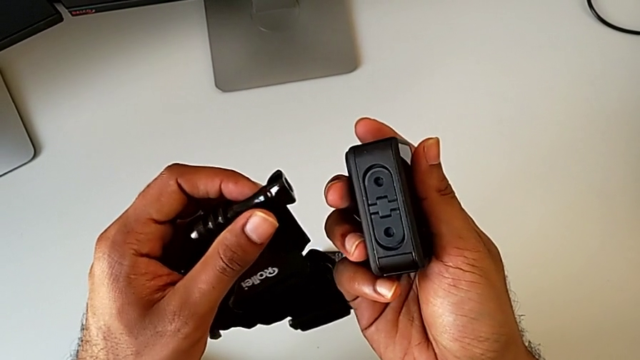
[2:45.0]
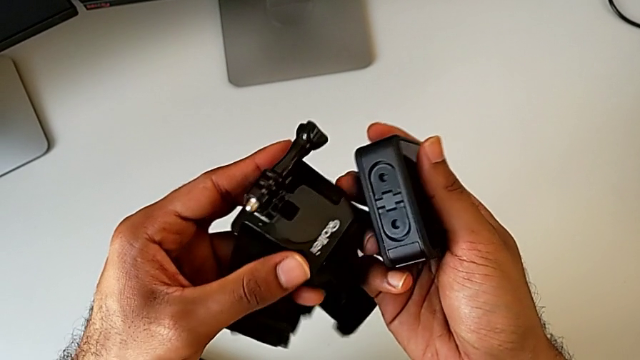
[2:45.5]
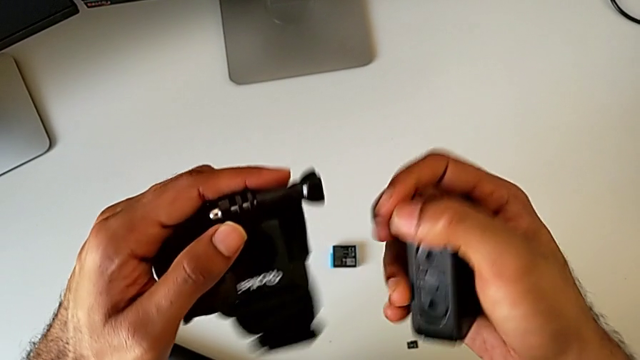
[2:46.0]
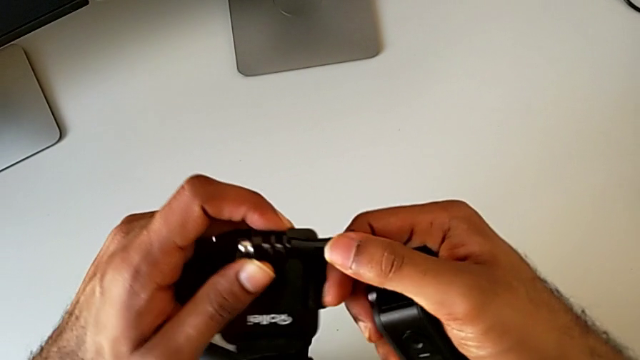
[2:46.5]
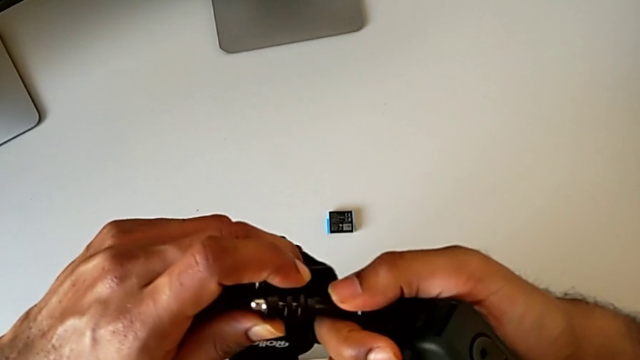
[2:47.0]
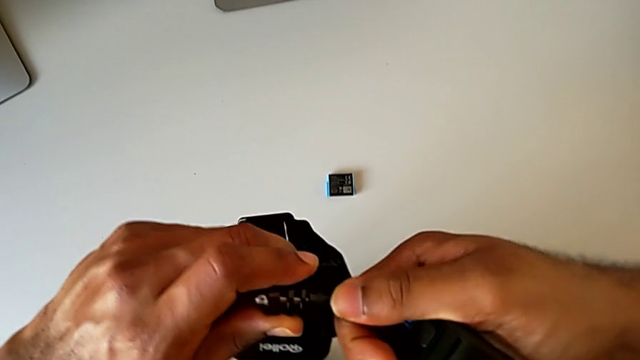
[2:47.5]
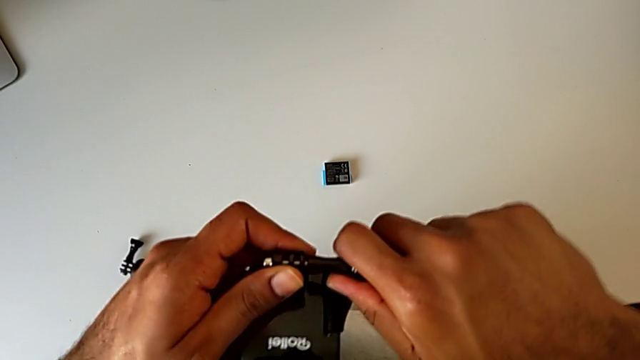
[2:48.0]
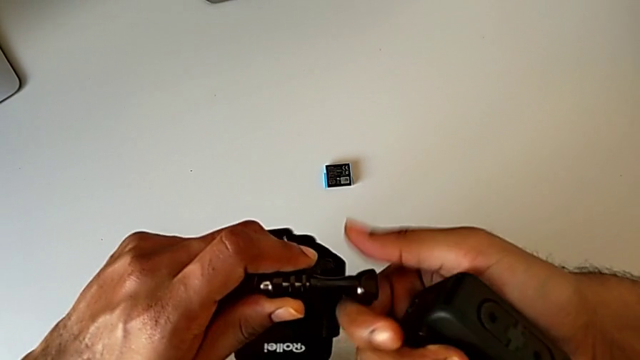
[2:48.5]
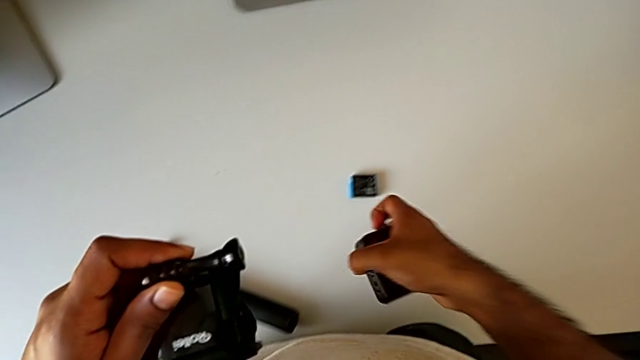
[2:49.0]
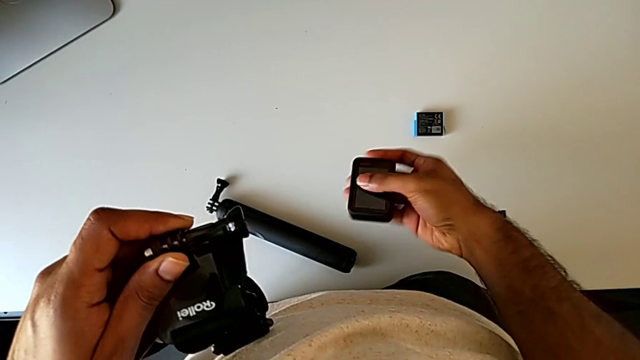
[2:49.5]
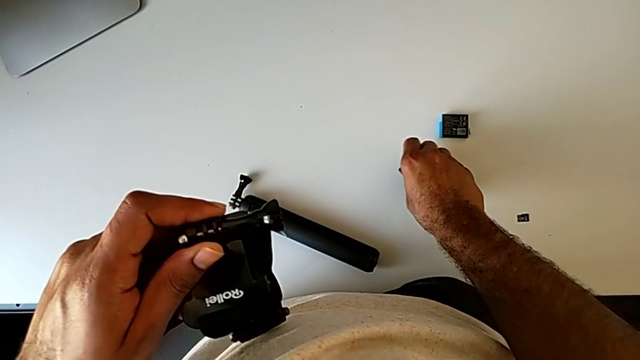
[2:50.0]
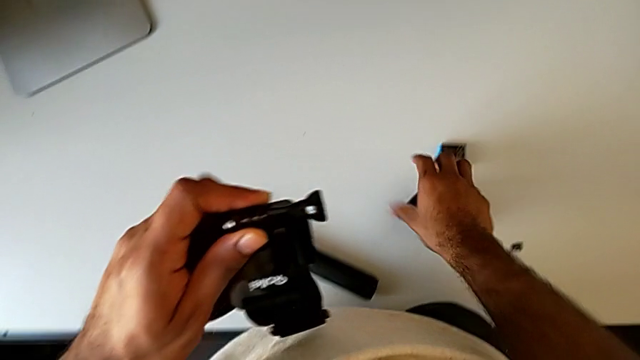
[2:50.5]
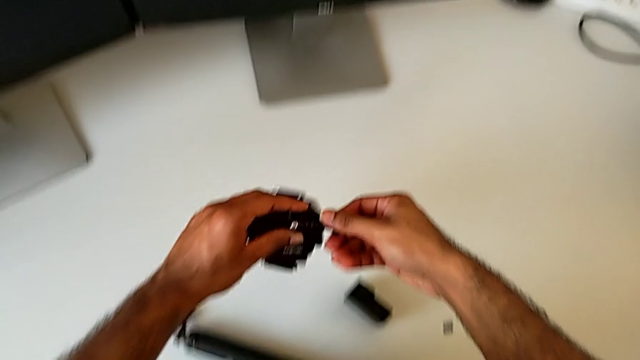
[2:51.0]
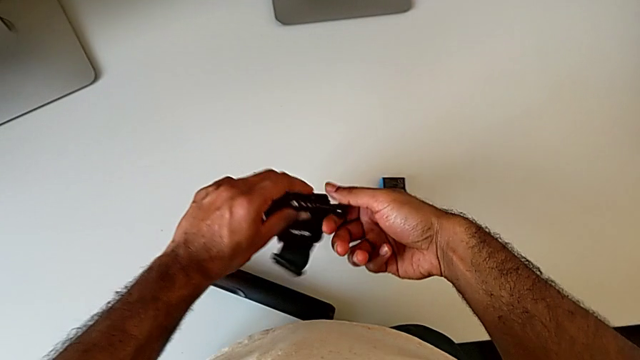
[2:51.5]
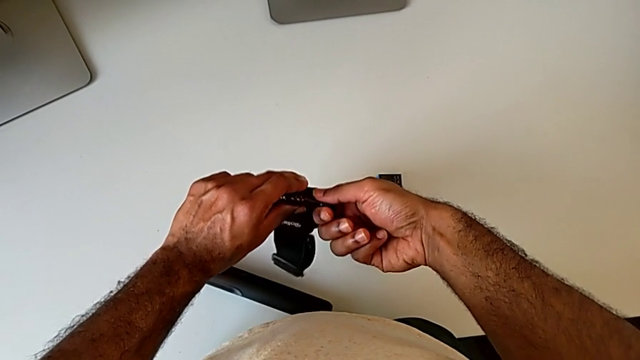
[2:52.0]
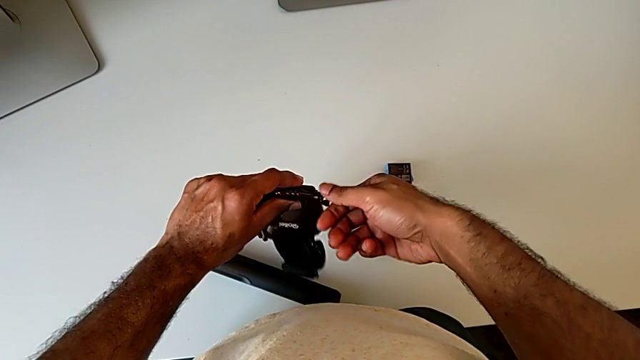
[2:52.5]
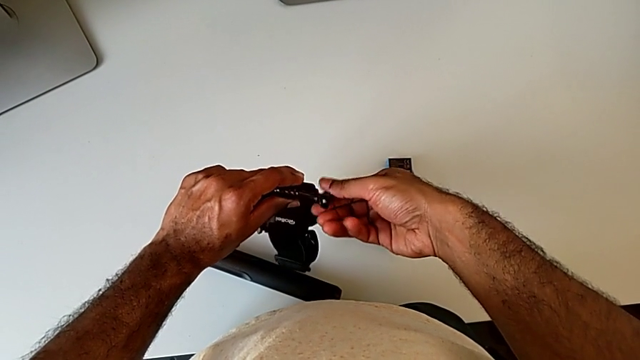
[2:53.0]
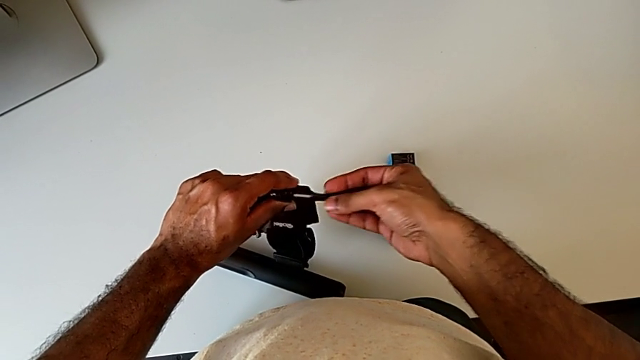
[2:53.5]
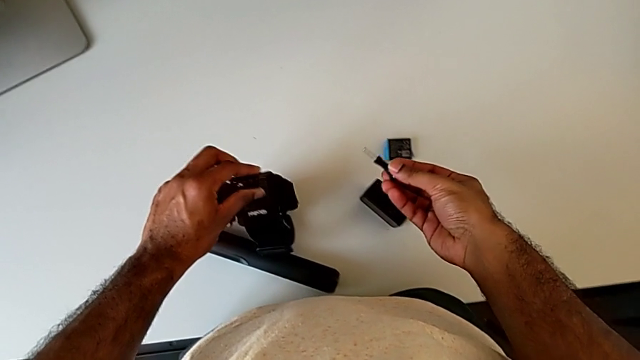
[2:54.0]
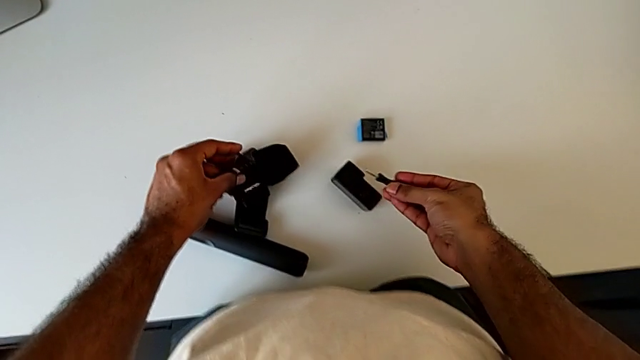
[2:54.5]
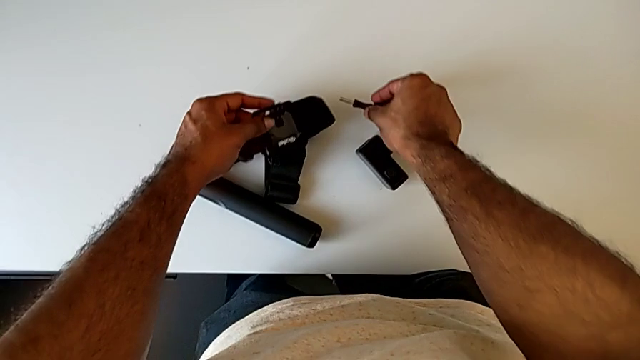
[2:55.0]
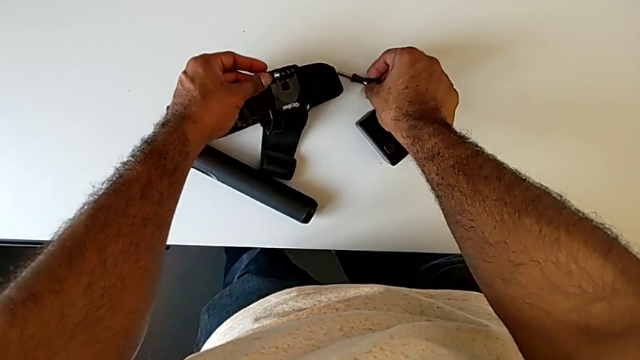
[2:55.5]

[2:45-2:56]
The camera wearer is assembling the GoPro onto the strap. They unscrew the screw, place the GoPro, unscrew the screw and place it.

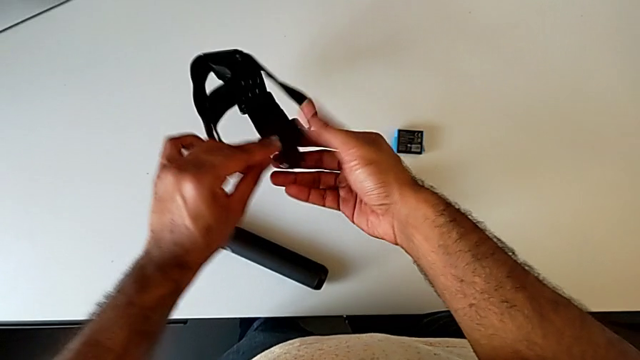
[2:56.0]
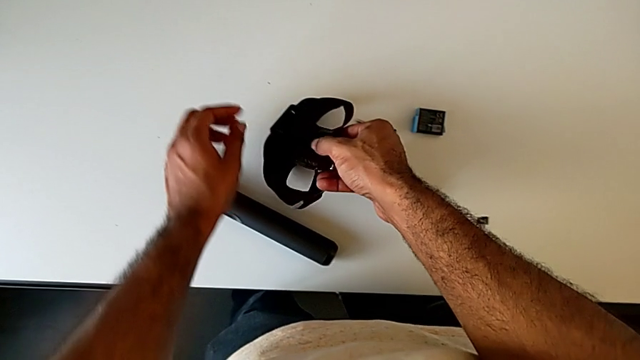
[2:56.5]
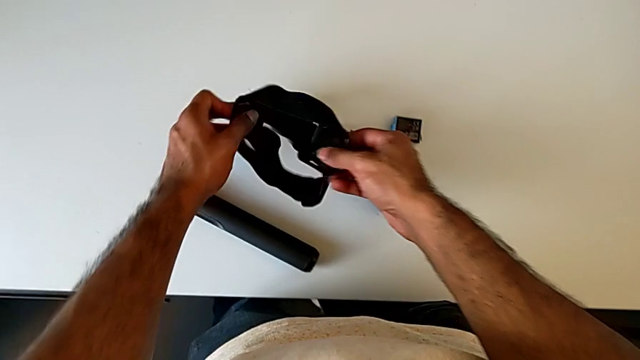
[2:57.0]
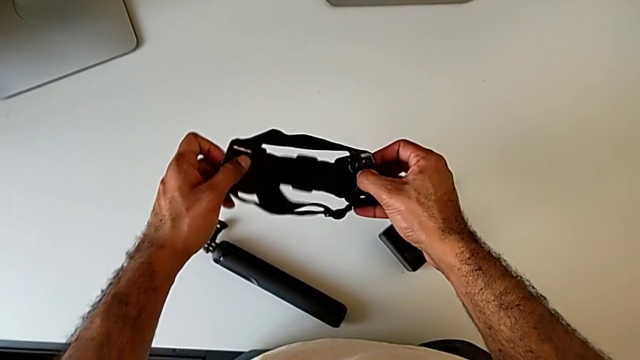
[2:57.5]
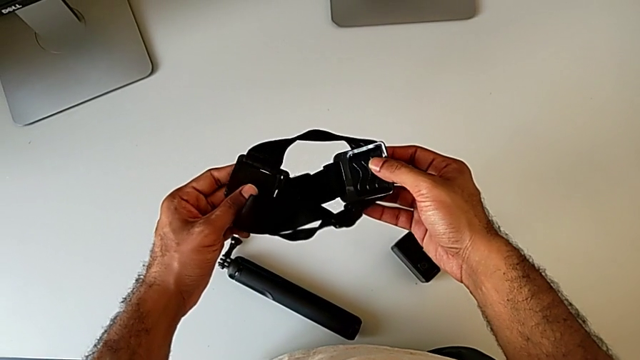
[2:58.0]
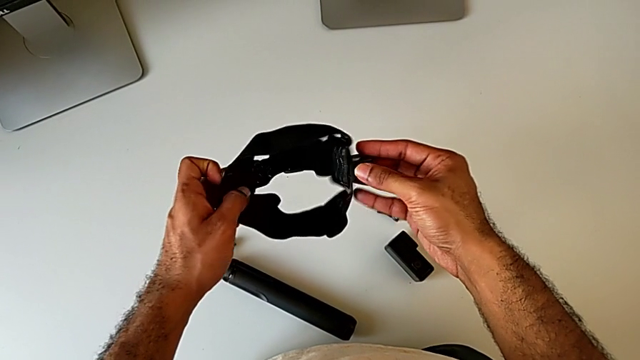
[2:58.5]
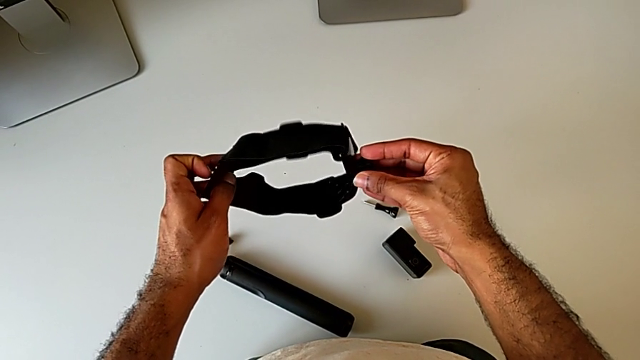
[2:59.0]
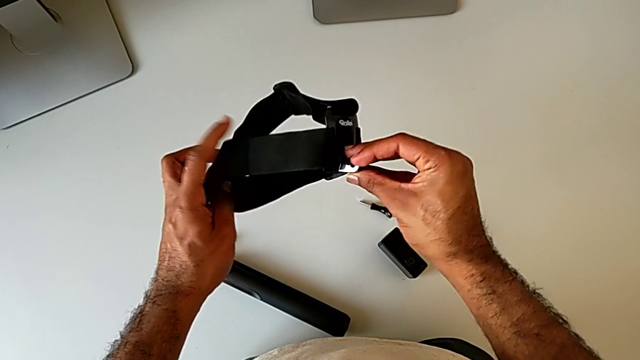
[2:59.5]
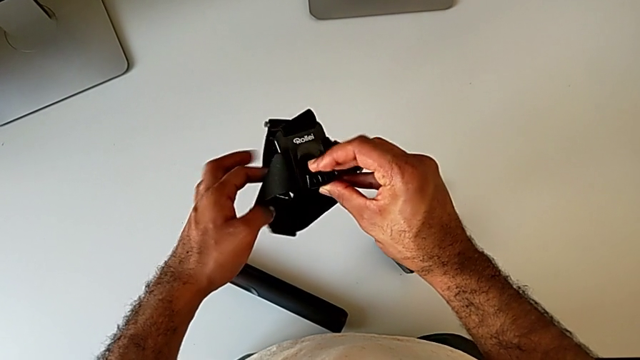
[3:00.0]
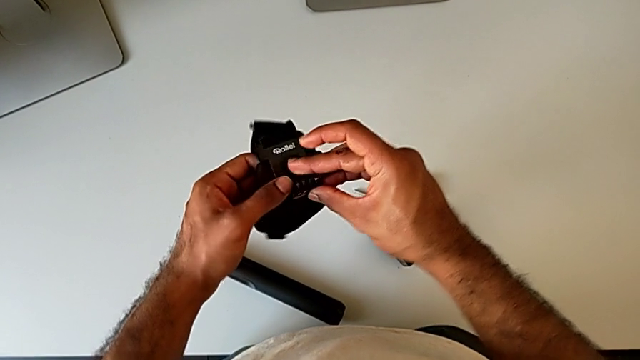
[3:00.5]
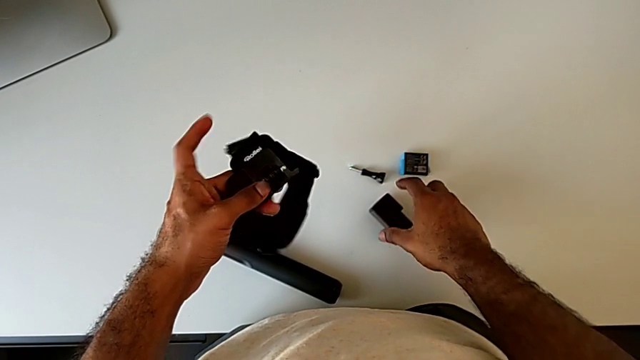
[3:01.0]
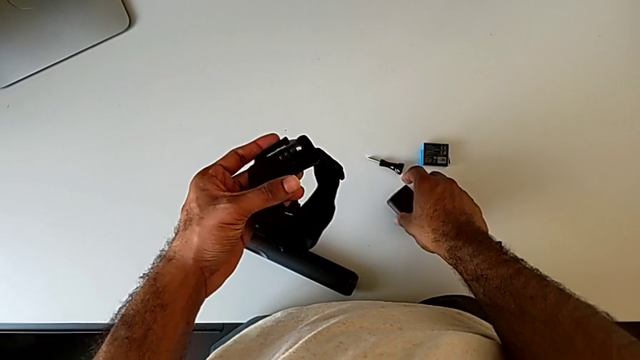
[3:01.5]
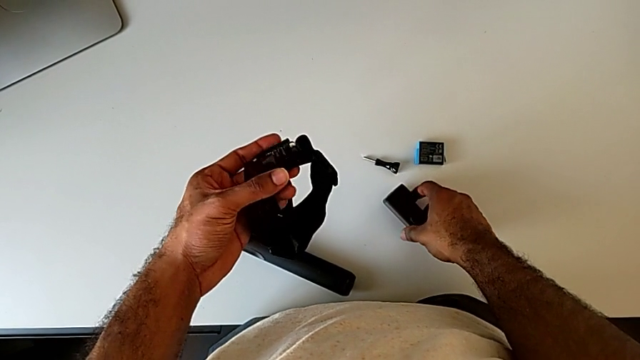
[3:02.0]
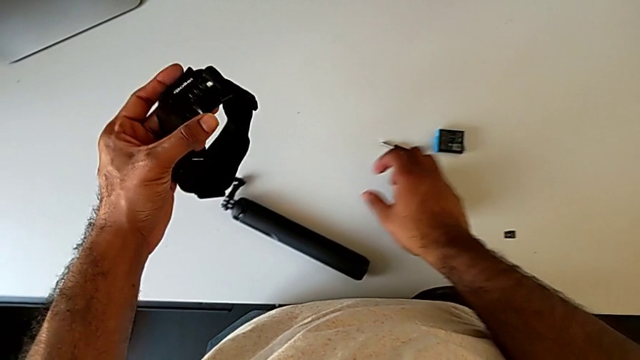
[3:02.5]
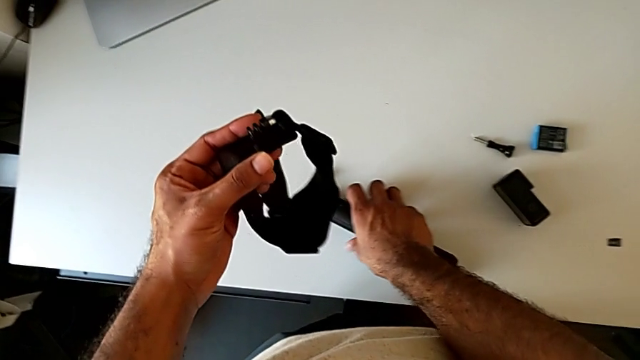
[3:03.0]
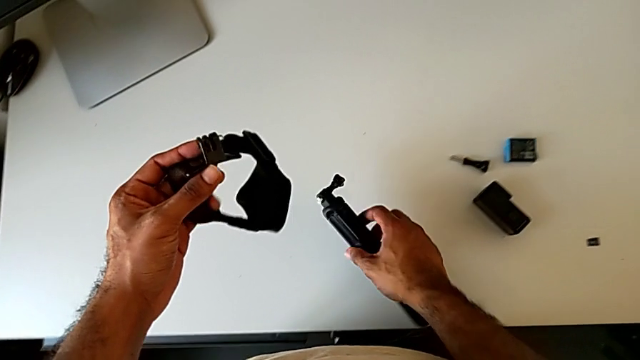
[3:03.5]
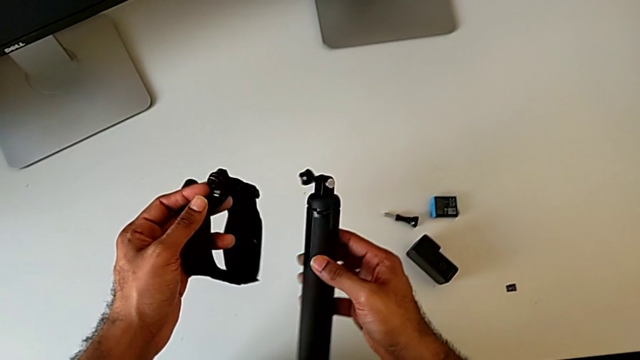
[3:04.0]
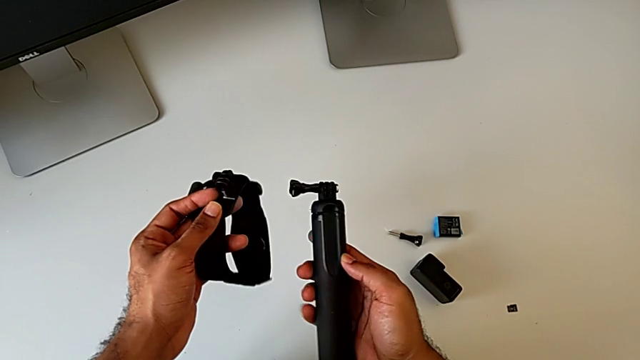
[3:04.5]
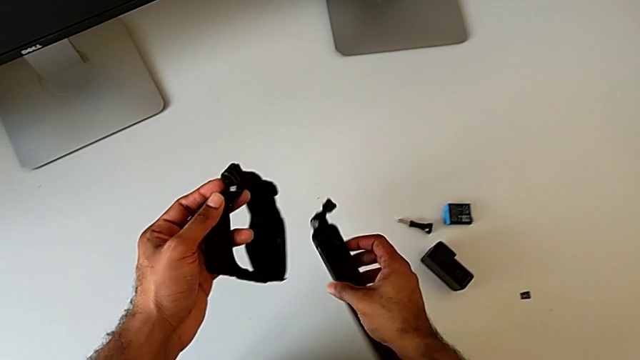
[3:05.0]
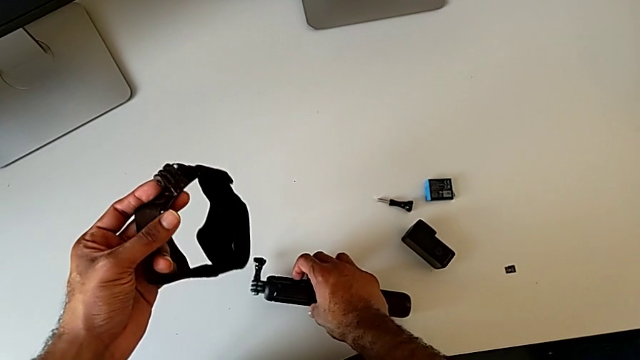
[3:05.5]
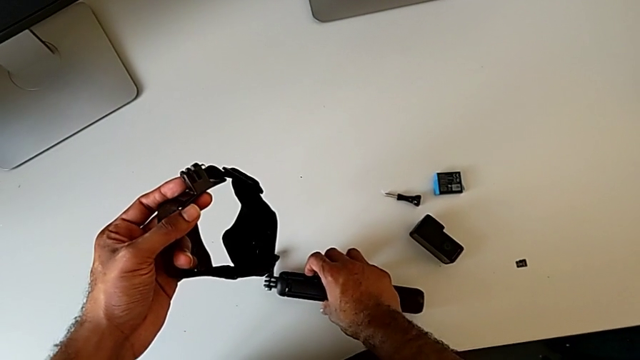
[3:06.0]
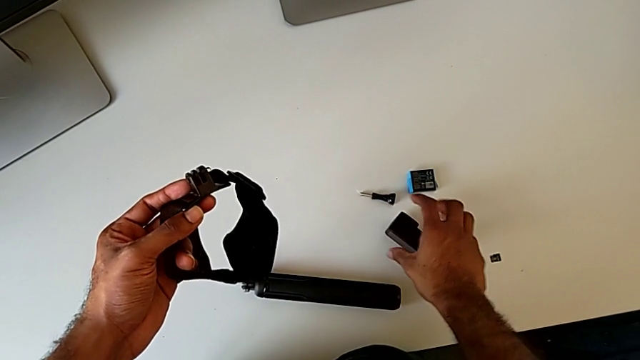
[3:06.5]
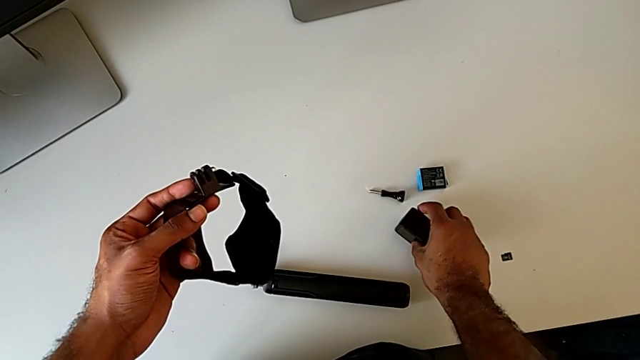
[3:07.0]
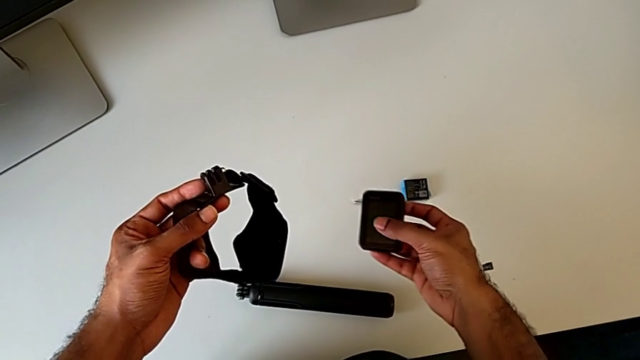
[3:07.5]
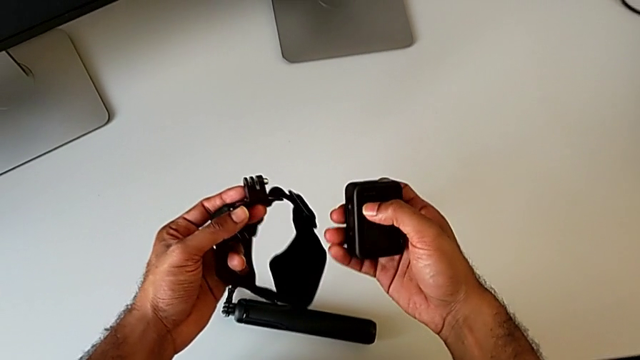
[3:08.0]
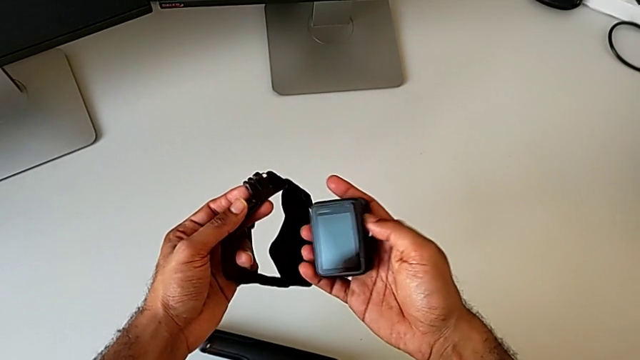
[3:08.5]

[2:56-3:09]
The camera wearer is assembling the GoPro onto the strap. They inspect the strap, wrongly grab and lift the handheld grip, place the handheld grip, grab the GoPro and lift it.
